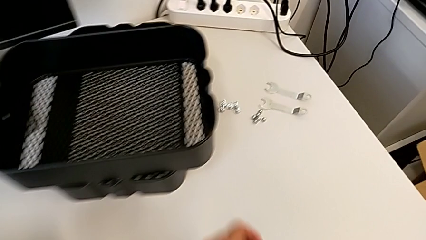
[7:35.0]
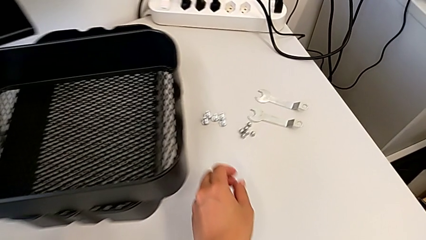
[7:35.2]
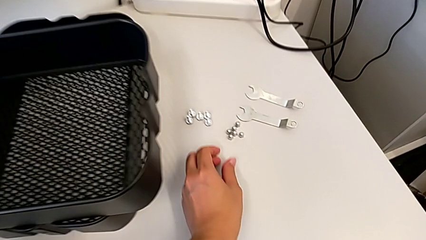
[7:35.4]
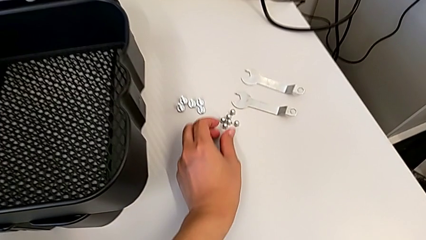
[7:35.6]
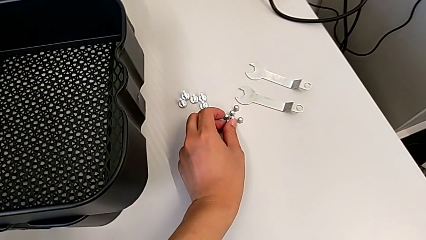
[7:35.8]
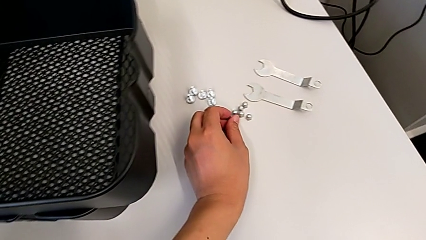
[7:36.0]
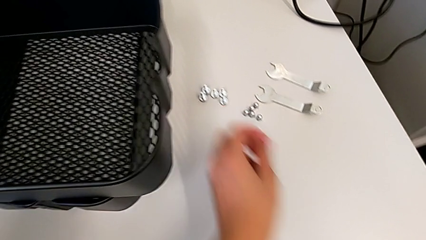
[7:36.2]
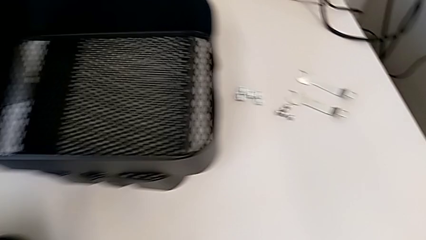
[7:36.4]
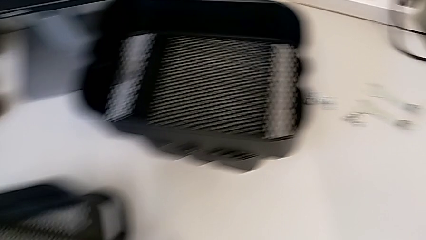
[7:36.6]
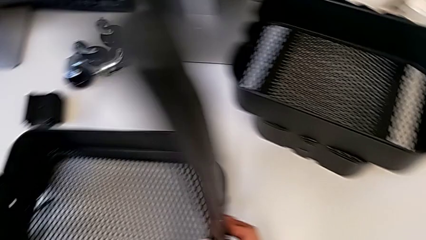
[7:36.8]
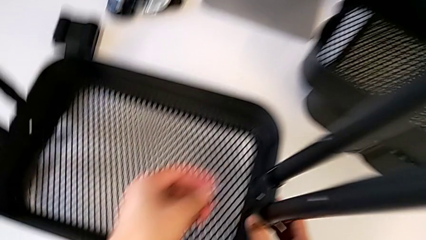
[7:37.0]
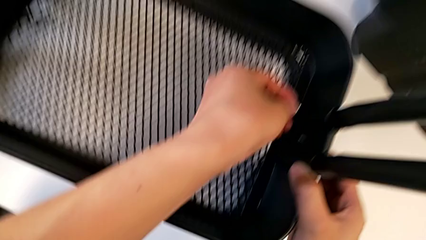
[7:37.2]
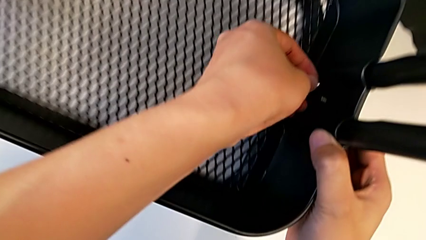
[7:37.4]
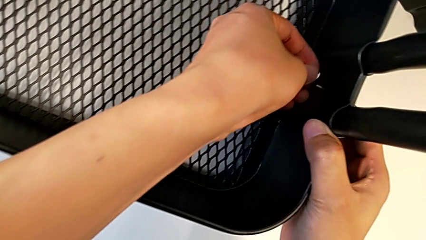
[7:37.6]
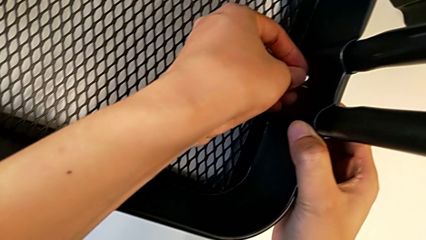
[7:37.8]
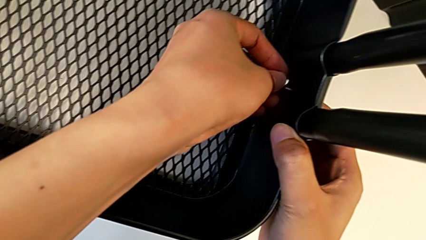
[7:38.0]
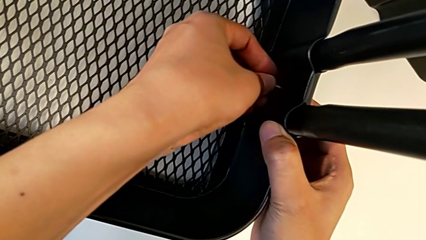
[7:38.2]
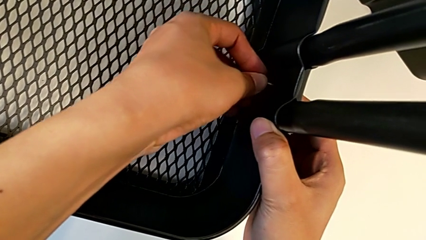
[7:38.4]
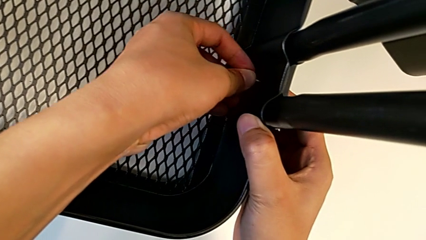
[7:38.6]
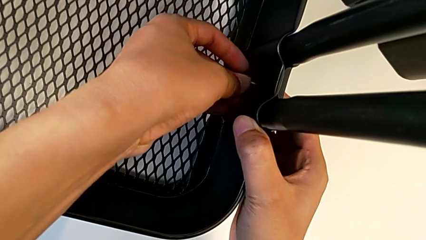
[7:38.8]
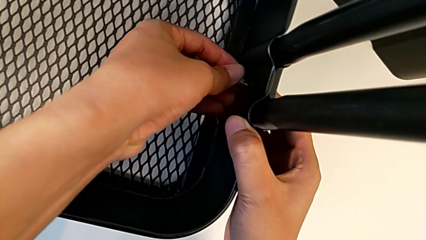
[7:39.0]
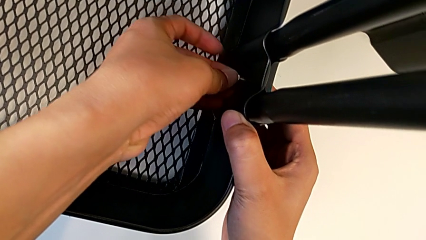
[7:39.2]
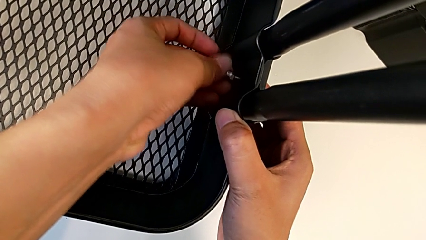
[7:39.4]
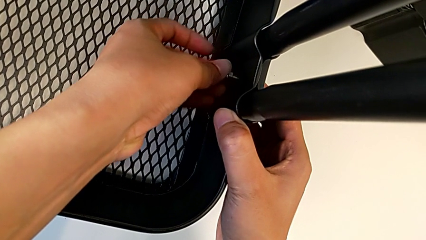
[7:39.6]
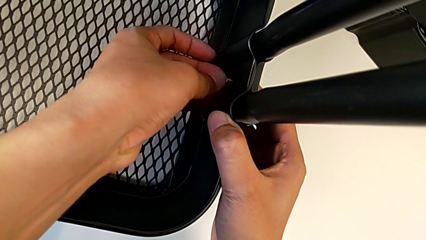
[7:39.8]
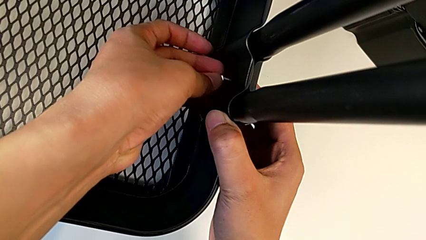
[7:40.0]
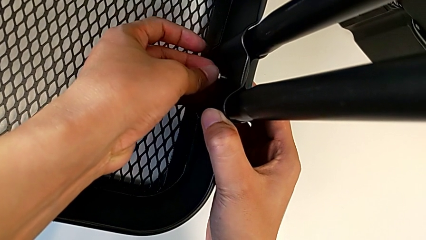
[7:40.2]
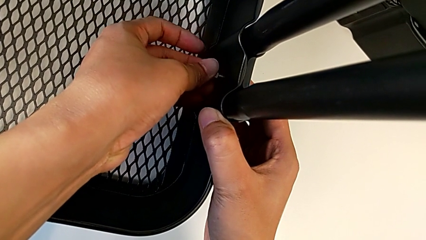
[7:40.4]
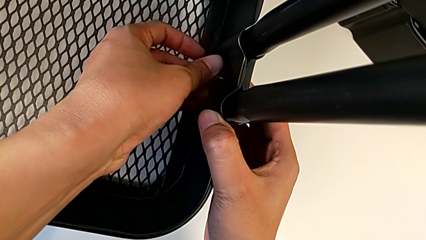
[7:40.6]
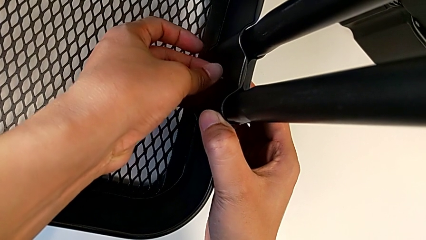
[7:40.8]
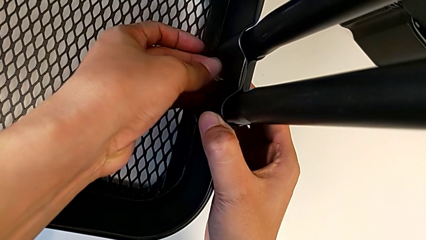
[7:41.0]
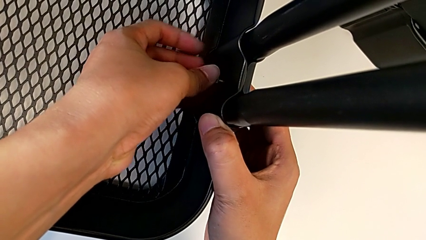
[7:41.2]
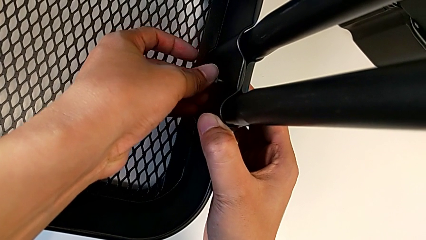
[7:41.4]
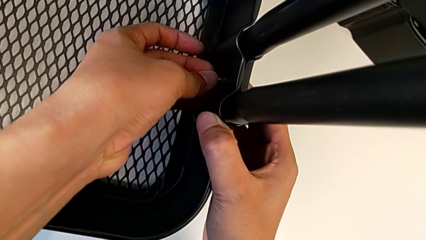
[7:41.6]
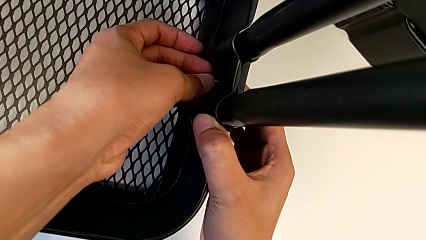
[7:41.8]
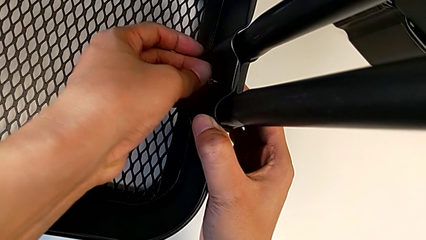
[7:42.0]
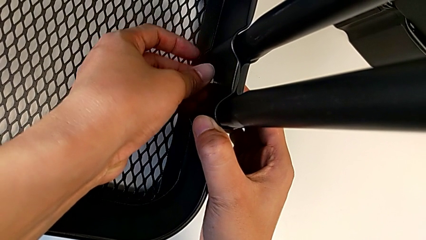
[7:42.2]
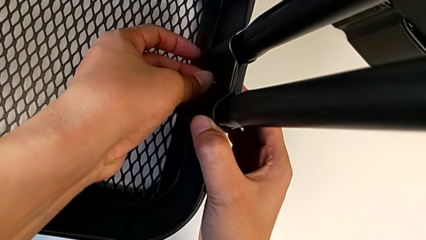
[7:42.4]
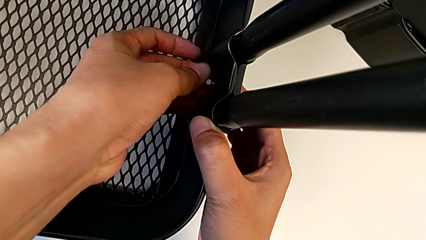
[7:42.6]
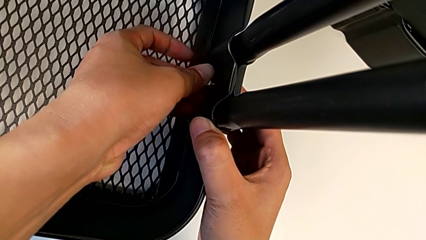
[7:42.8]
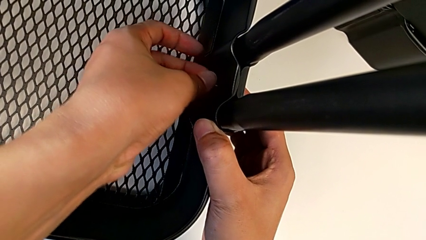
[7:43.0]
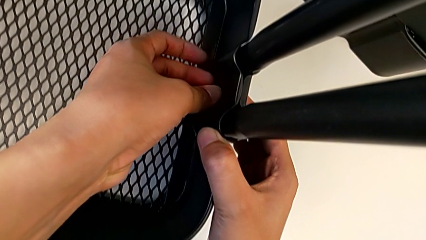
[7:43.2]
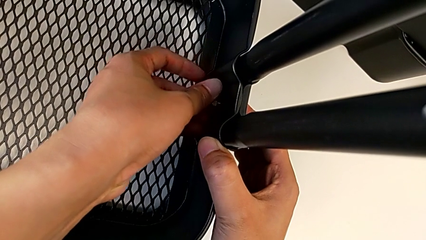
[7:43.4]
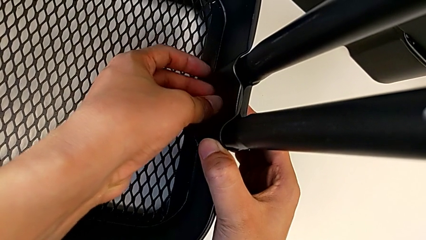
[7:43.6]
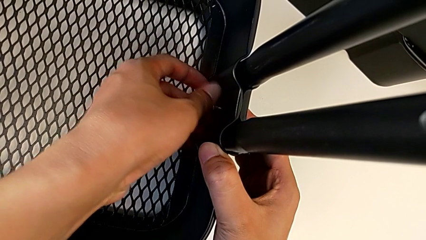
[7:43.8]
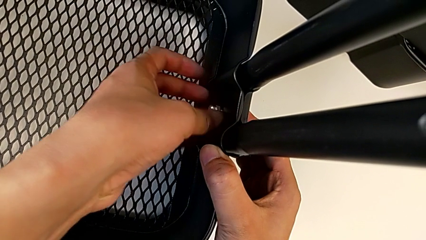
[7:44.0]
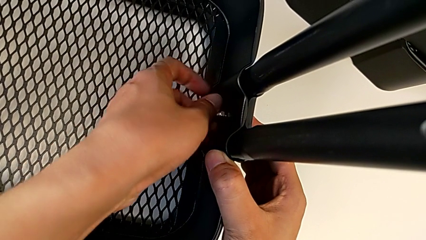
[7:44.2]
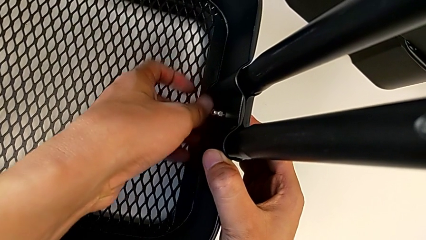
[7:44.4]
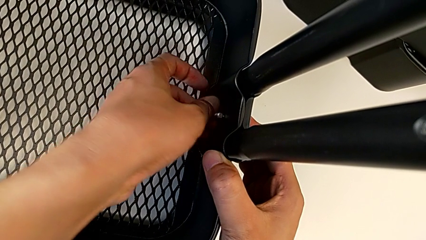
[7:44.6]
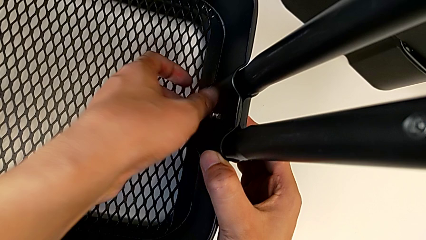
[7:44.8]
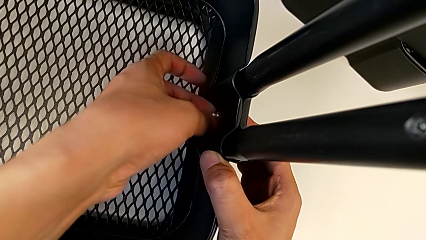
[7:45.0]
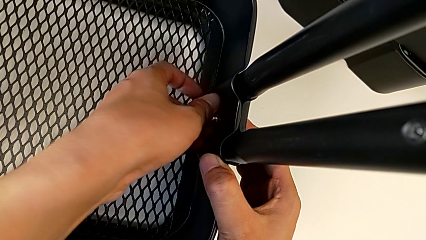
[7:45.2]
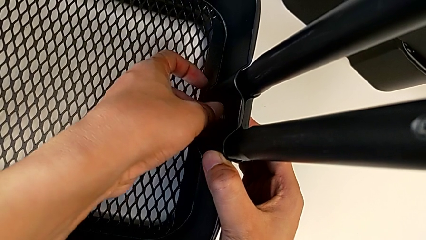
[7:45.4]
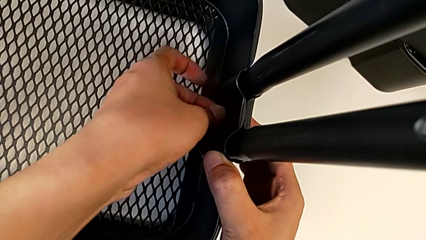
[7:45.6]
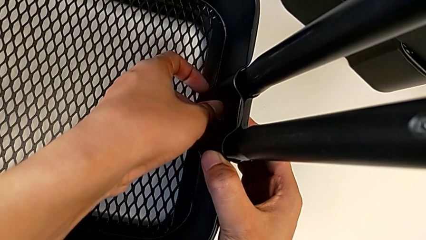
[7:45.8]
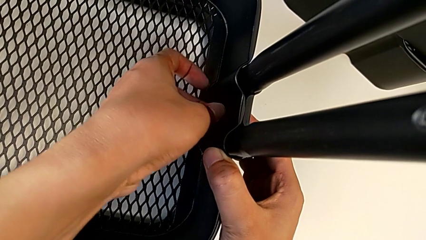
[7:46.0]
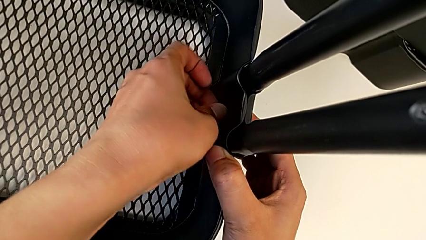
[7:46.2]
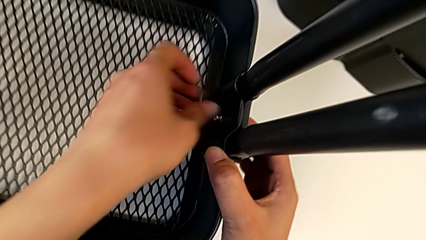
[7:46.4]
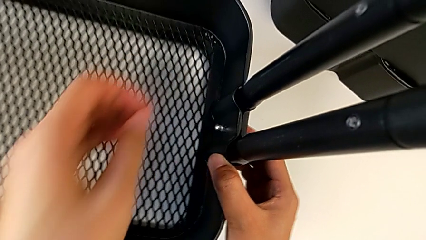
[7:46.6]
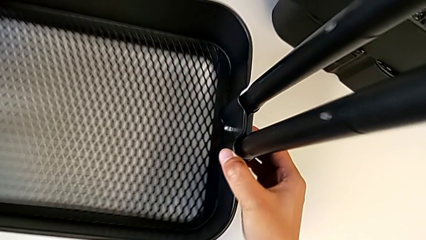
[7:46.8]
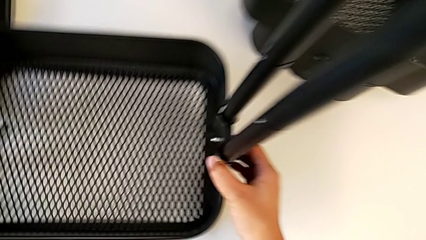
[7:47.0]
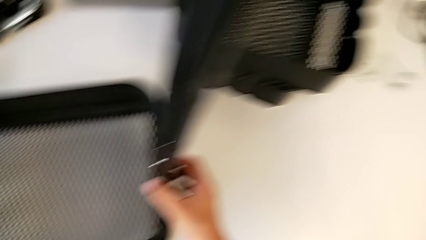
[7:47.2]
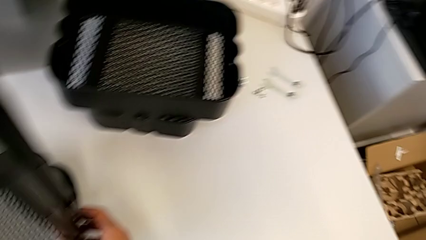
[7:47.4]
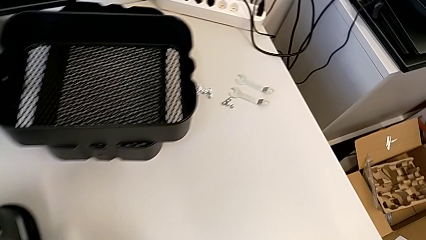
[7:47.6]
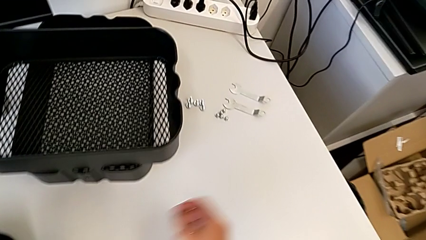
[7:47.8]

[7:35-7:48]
The camera wearer is screwing the right side of the box onto the bracket. They grab the first hexagon cap nut and screw it.

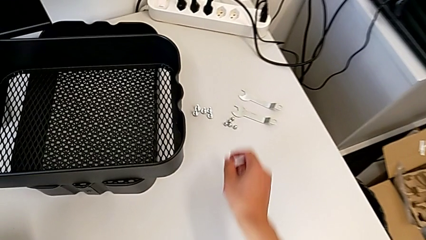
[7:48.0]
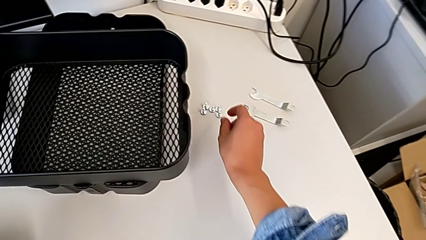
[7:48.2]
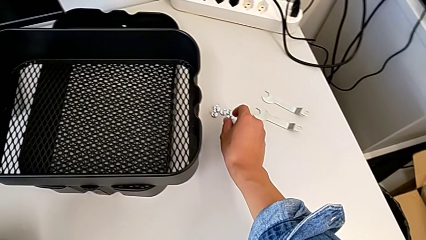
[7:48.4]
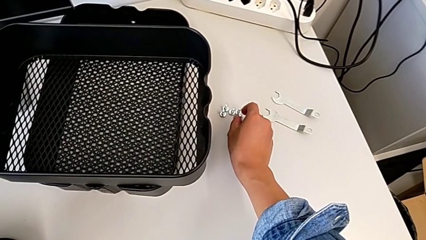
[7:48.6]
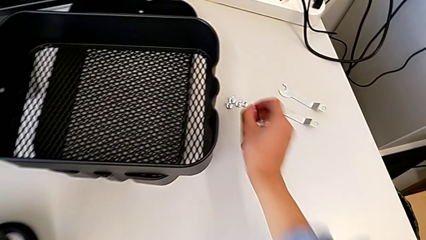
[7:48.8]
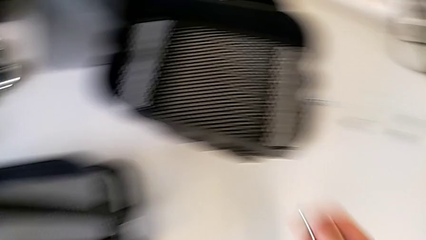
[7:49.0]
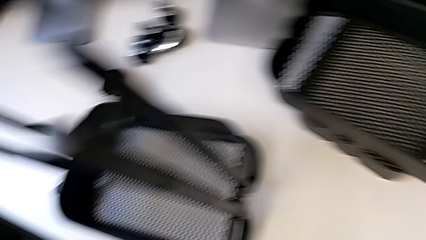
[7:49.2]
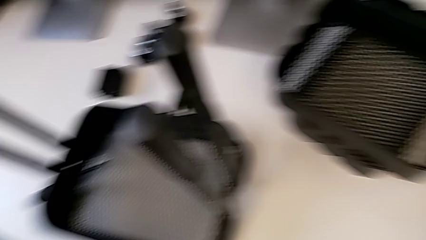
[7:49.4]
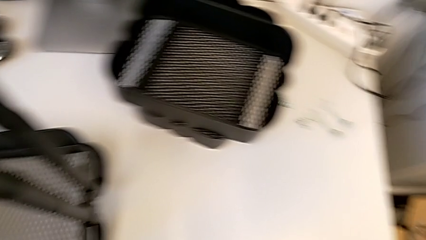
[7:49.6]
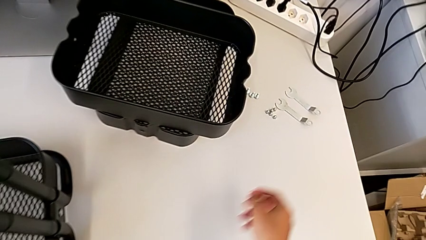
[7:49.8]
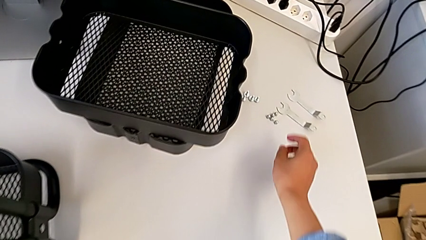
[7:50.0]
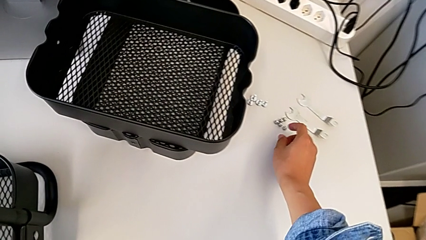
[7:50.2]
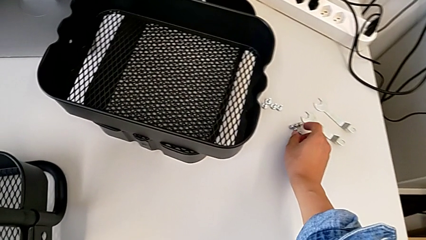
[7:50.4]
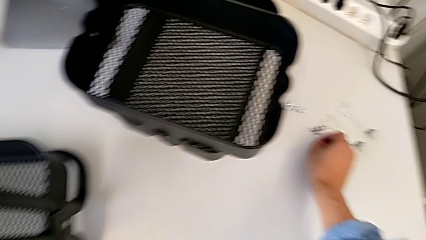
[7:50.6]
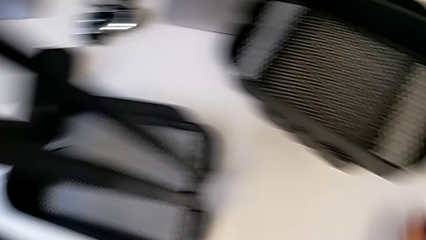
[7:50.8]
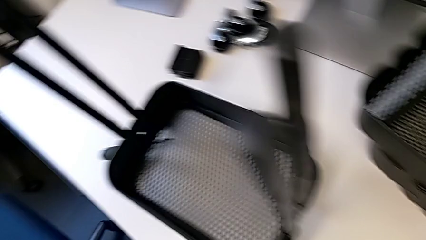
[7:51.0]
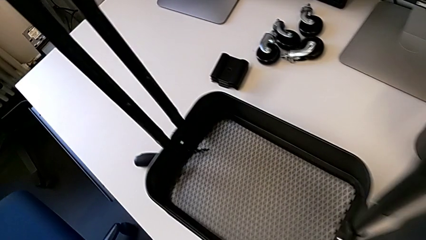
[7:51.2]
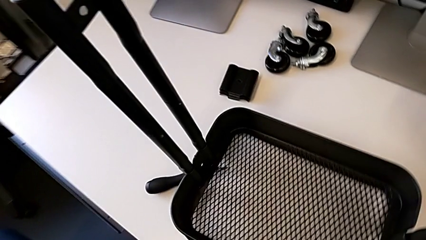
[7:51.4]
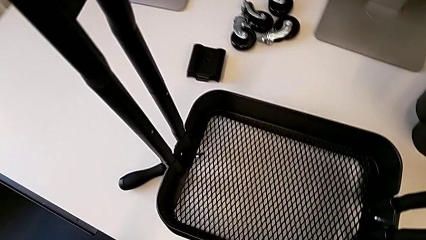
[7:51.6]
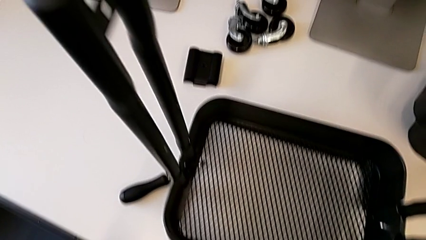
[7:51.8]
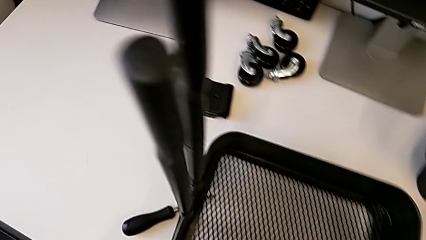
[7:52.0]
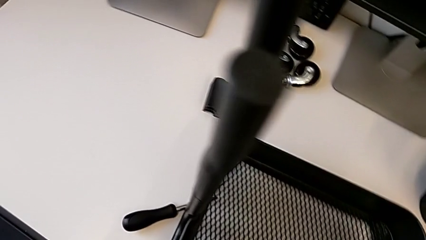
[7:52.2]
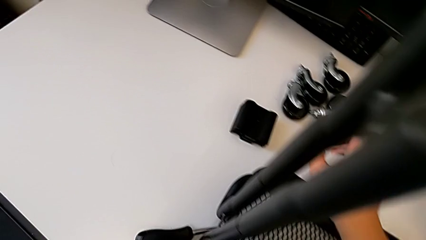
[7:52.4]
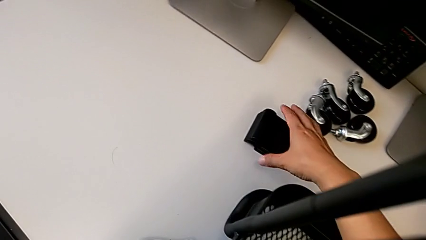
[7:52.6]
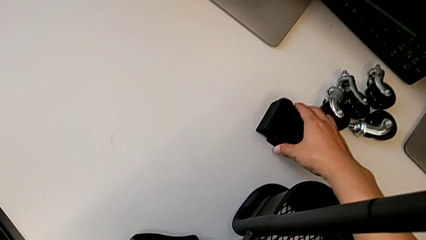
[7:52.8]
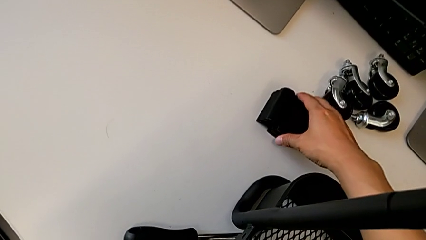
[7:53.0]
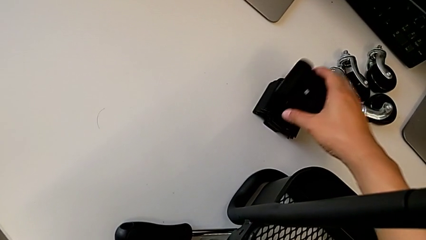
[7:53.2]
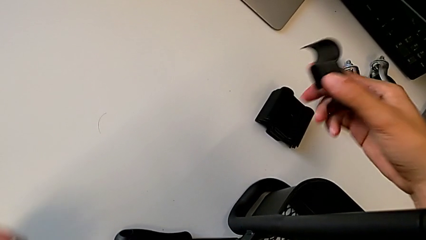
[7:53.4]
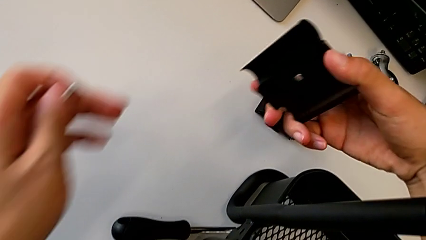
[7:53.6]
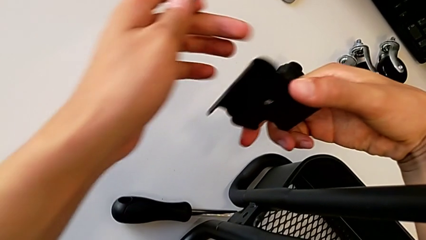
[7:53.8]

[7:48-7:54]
The camera wearer is screwing the left side of the box onto the bracket.
